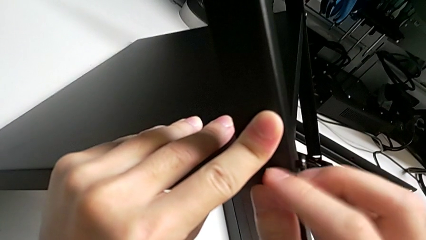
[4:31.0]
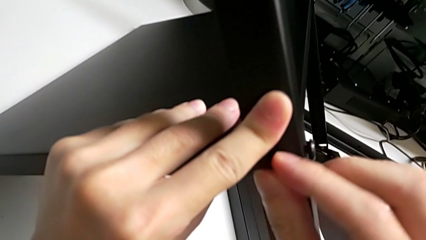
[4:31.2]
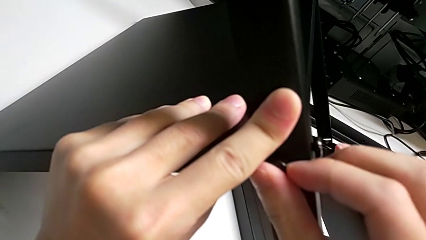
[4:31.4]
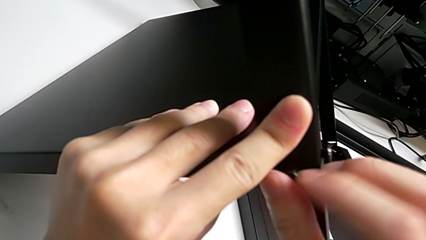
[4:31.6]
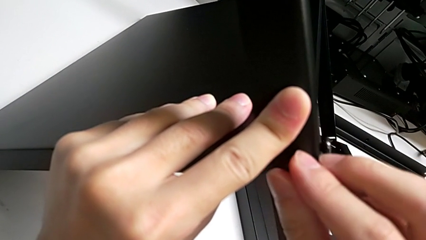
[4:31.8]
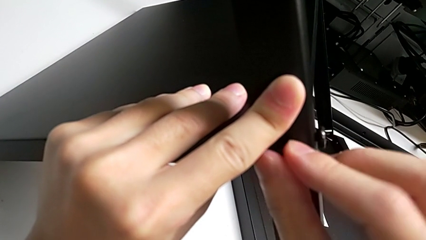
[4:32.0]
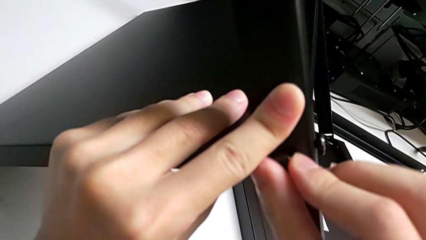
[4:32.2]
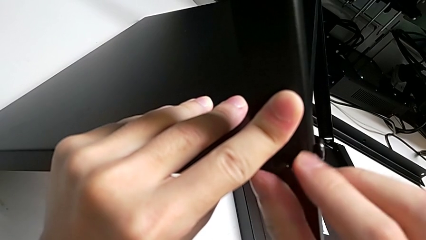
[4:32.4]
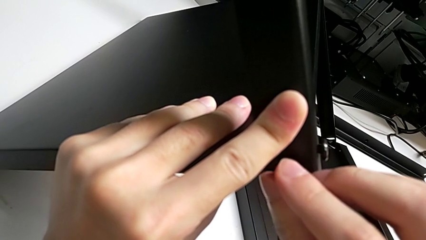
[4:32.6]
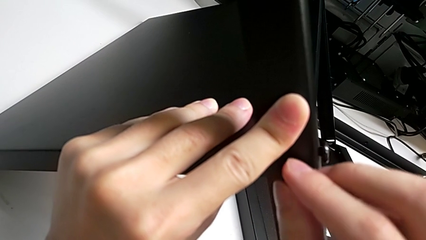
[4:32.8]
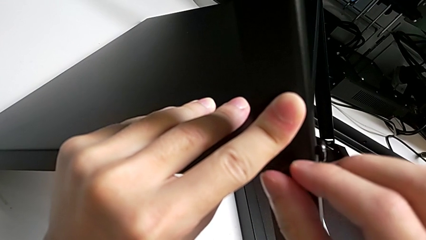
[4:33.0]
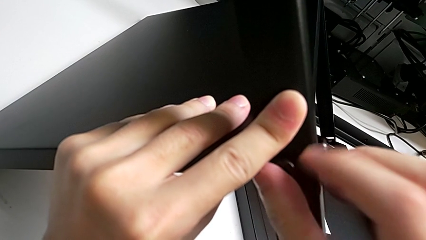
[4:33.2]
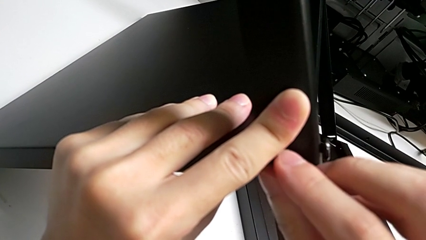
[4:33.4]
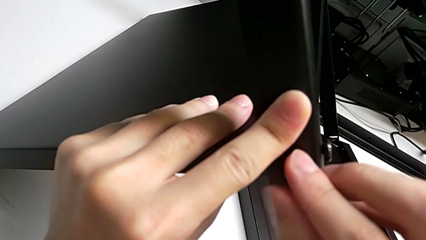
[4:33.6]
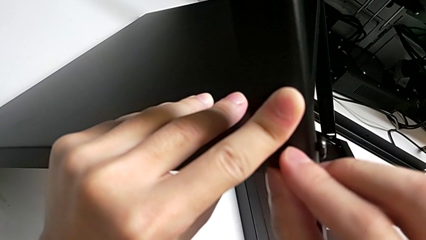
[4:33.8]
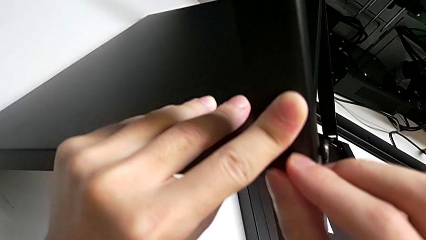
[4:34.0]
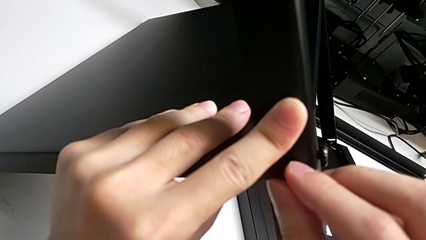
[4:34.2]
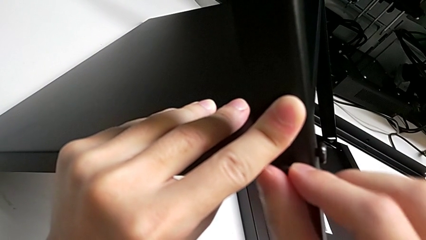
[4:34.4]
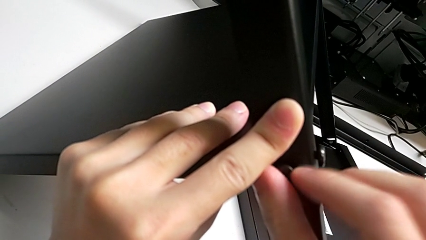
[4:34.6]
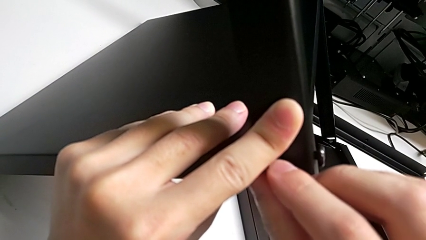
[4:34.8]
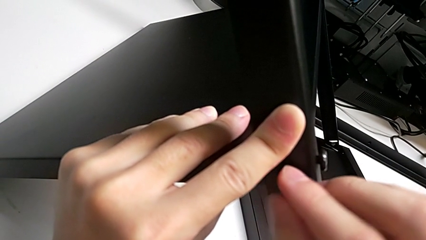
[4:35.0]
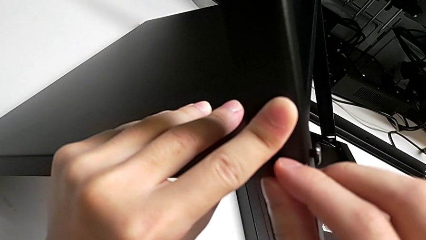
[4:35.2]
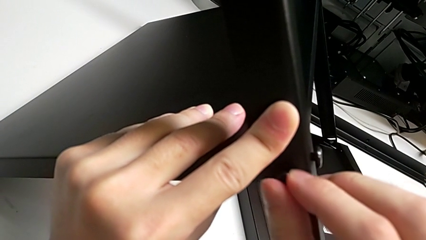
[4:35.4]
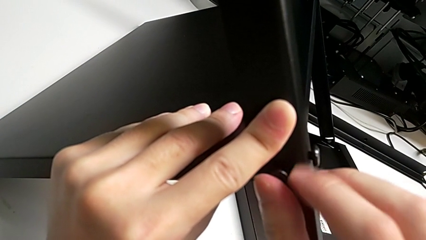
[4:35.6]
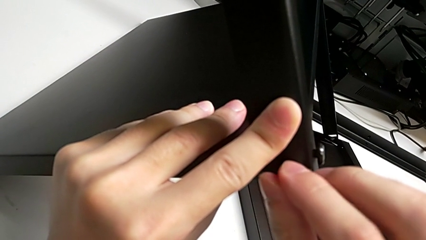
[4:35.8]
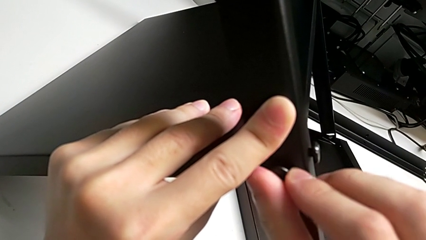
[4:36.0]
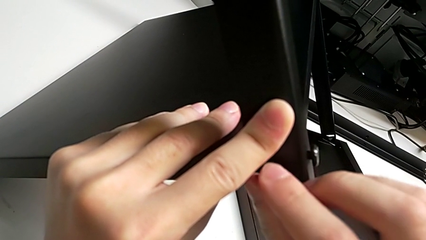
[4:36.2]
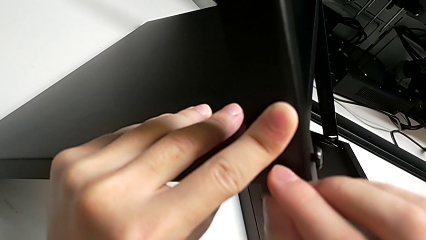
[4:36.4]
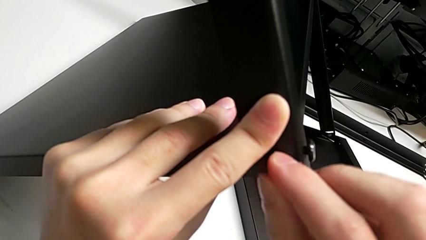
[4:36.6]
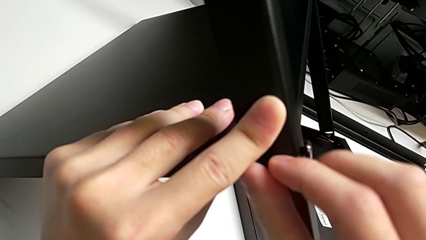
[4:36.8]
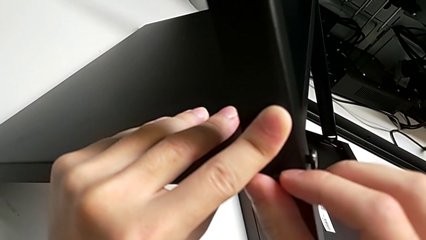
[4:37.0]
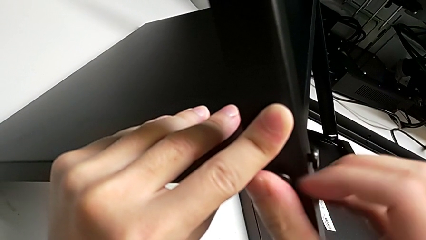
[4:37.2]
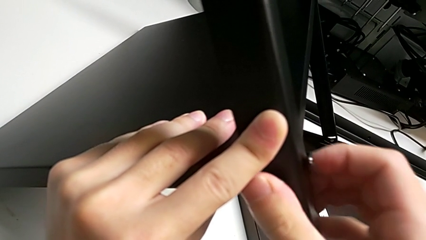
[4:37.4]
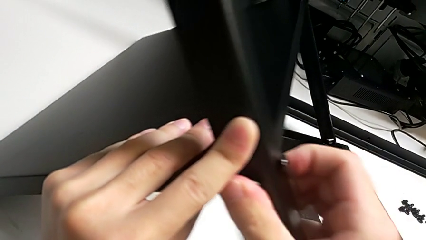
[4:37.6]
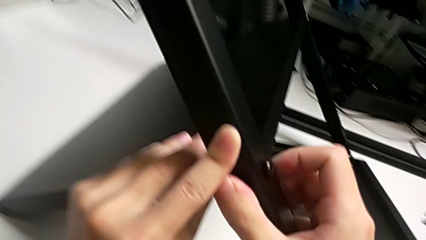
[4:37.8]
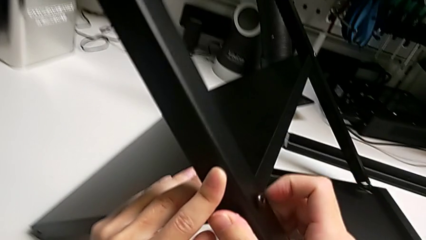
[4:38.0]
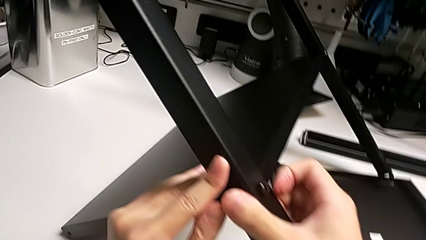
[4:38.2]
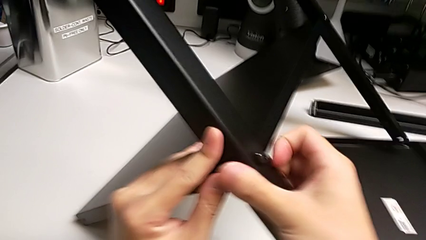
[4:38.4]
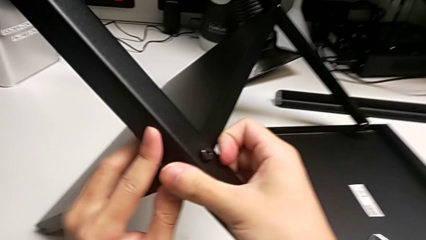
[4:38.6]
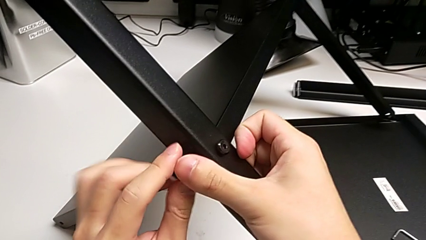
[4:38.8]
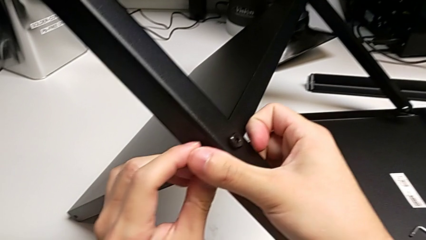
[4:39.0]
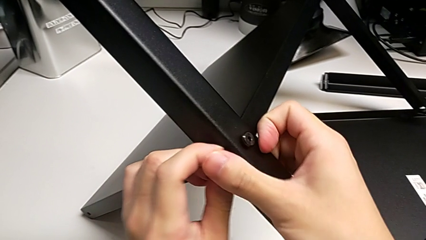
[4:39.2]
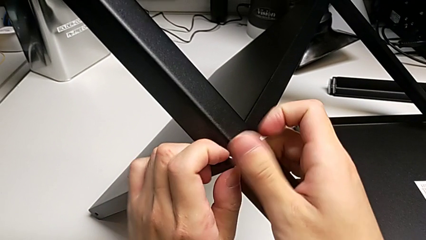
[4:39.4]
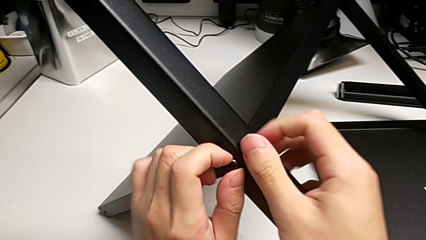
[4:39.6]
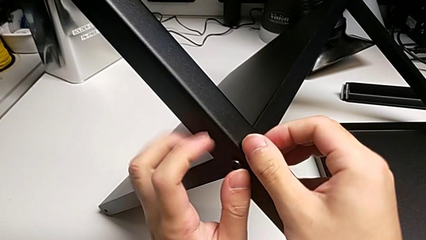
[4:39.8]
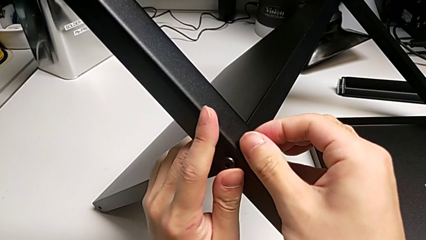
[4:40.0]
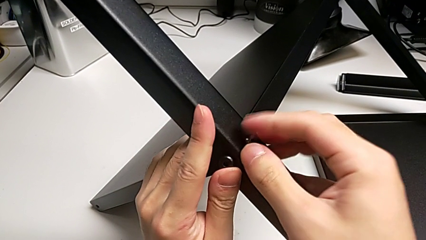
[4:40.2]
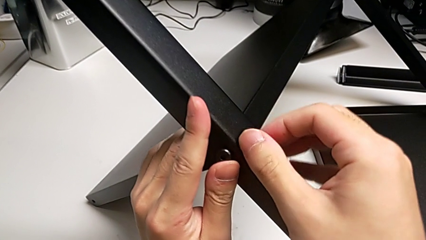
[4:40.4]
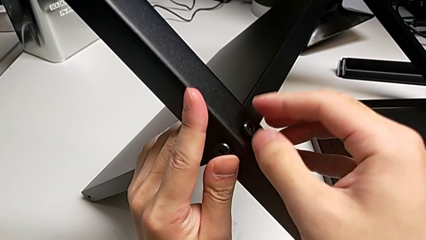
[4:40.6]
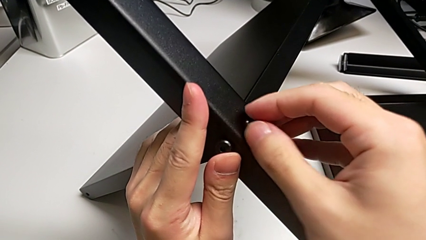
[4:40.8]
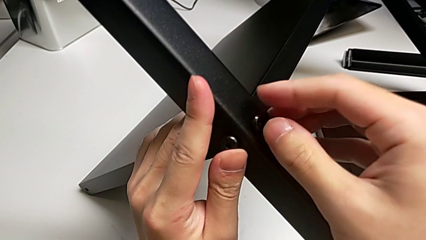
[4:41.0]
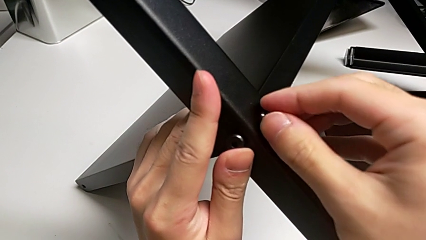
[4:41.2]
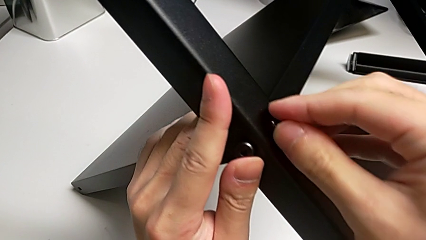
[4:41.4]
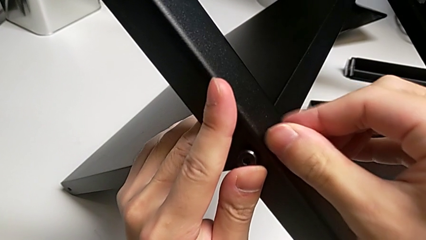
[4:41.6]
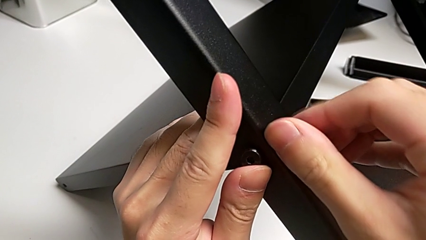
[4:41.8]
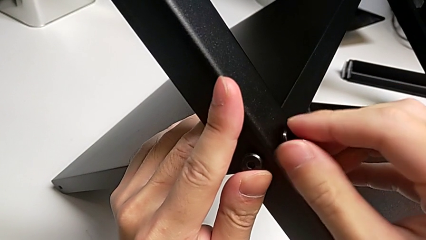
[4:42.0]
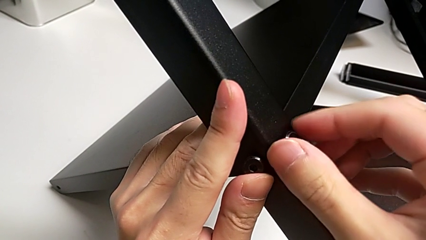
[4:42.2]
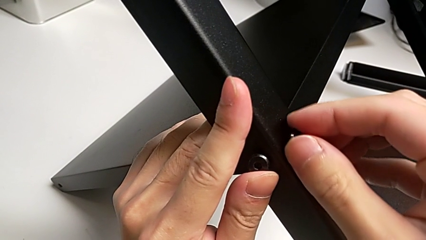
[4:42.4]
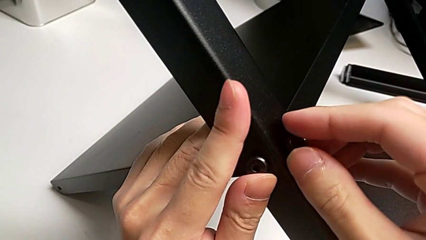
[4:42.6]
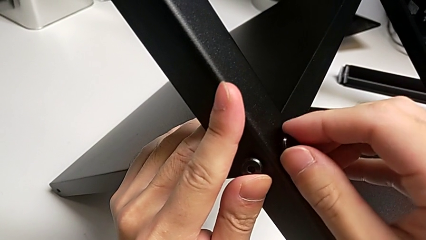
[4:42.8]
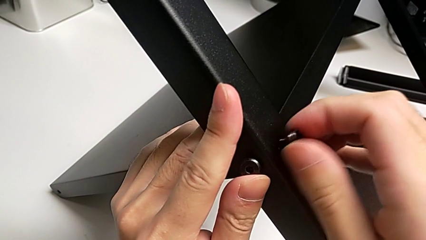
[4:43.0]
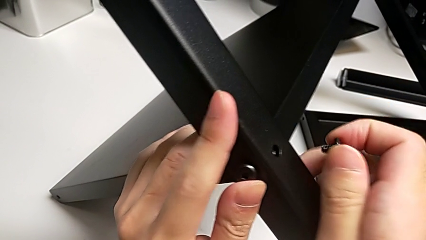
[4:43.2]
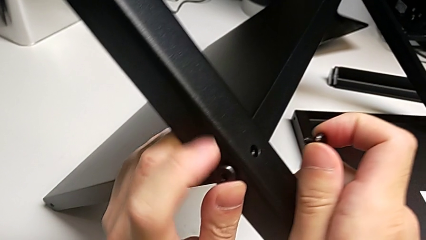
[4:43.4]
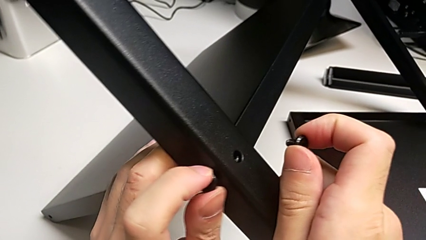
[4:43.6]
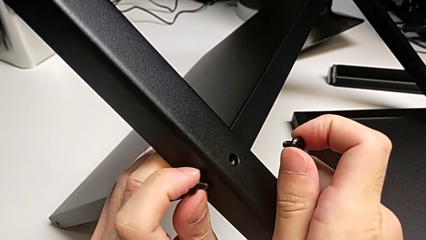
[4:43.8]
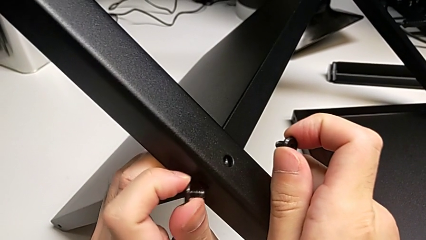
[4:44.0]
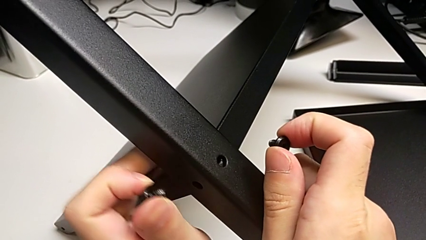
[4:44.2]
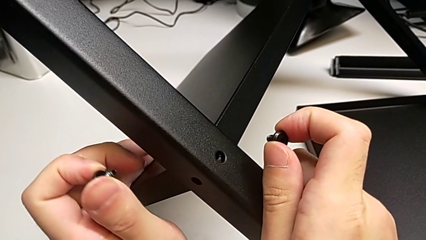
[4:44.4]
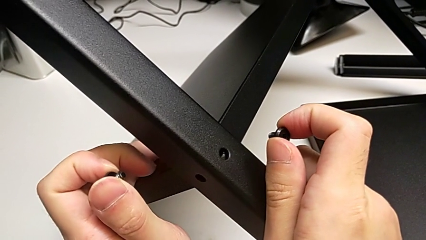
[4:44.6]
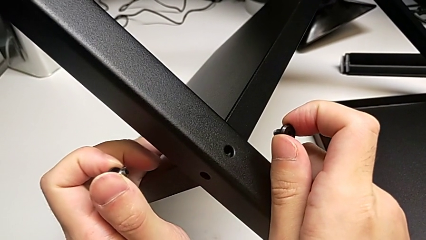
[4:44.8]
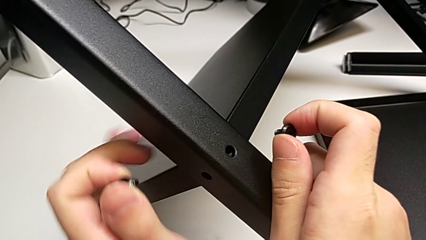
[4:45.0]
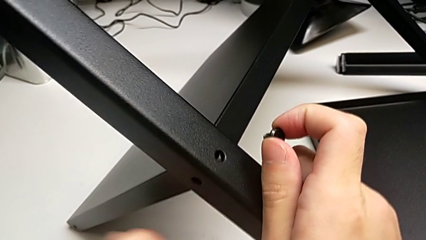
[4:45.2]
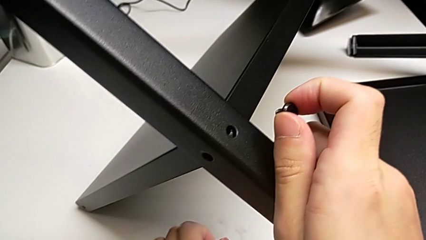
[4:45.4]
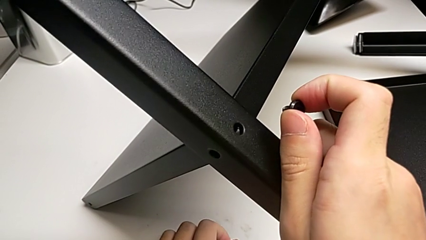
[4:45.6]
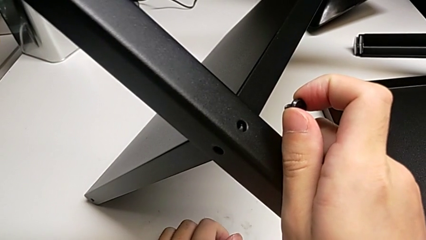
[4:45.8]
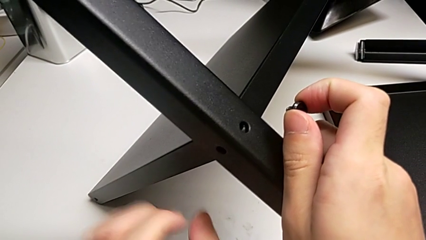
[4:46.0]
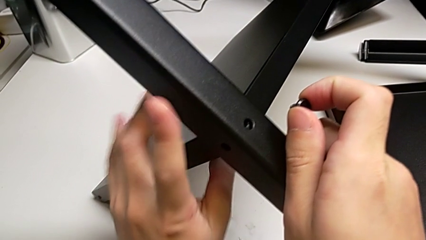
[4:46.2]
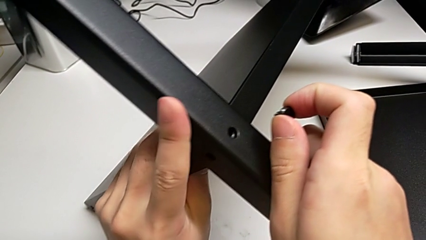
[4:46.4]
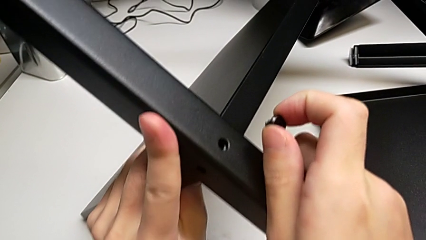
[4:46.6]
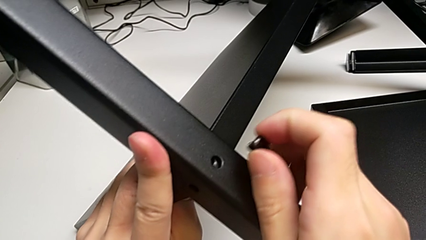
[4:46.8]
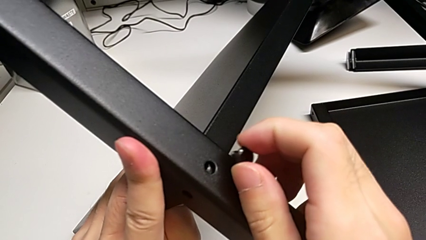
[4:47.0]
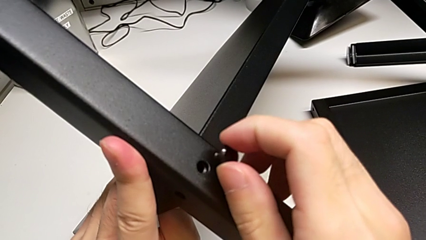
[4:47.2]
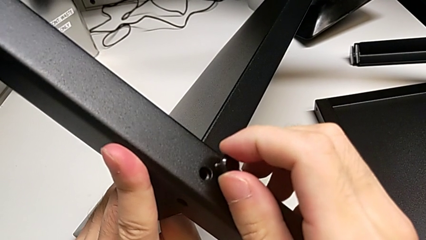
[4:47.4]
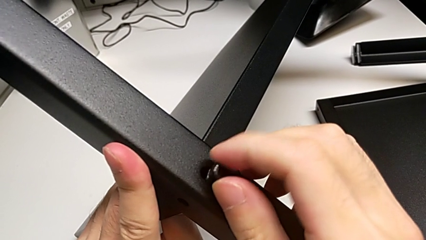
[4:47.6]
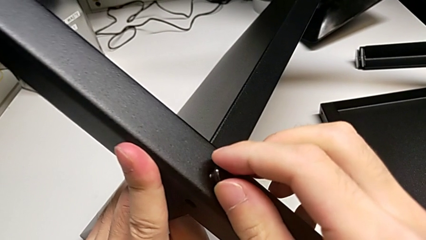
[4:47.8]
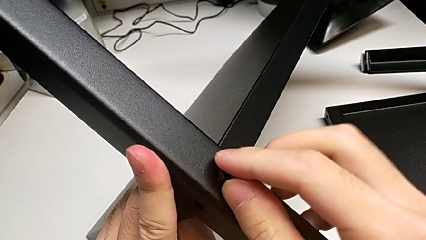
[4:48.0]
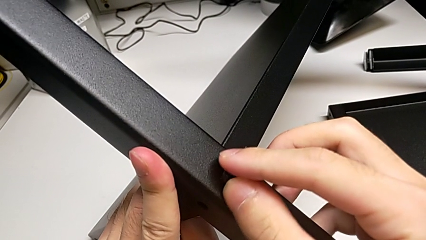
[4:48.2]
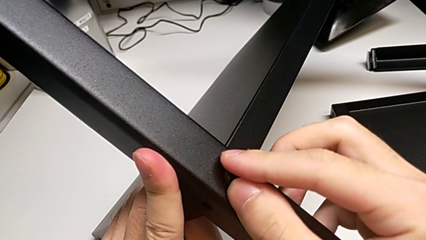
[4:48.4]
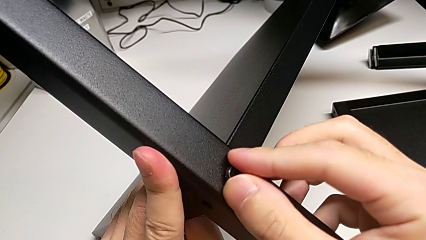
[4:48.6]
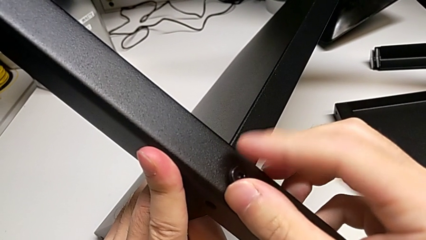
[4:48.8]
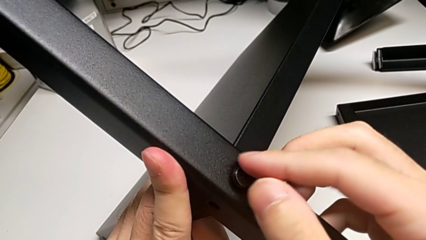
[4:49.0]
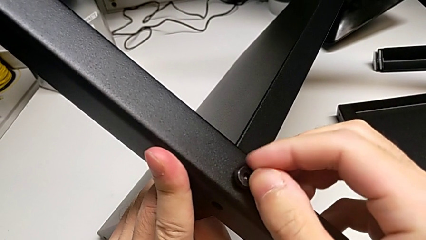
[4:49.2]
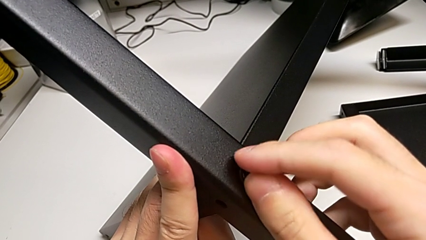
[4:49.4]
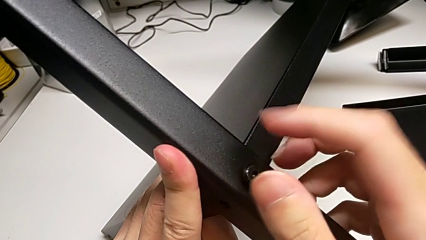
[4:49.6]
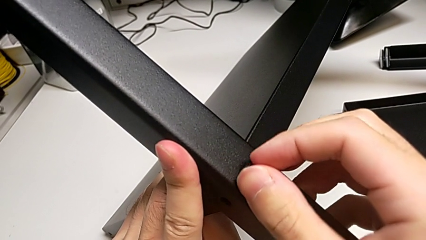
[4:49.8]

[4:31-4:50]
The camera wearer is screwing the second leg into place. They screw the second hex socket head, wrongly unscrew the hex socket head, pull the first hex socket head, unscrew the second hex socket head, place the hex socket head and insert the first hex socket head.
